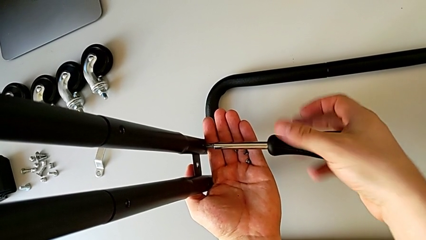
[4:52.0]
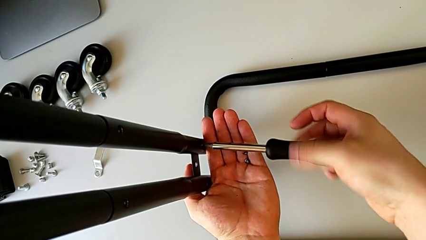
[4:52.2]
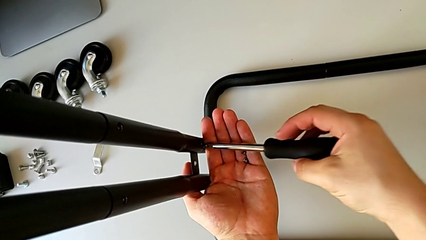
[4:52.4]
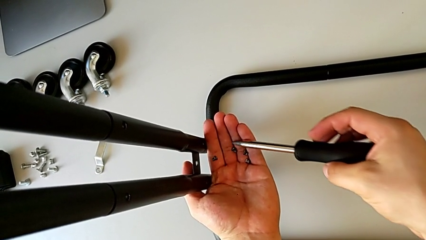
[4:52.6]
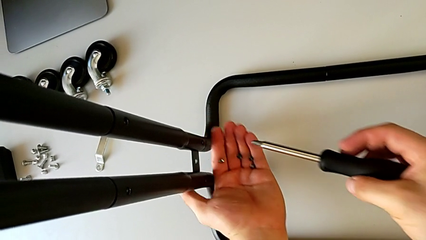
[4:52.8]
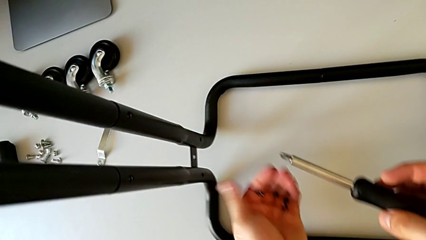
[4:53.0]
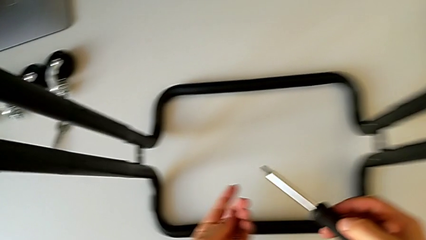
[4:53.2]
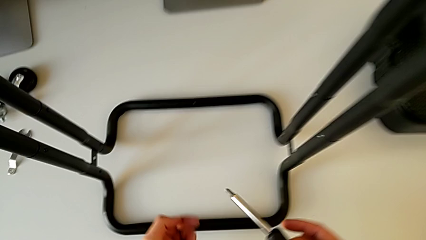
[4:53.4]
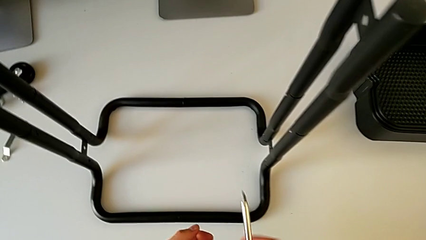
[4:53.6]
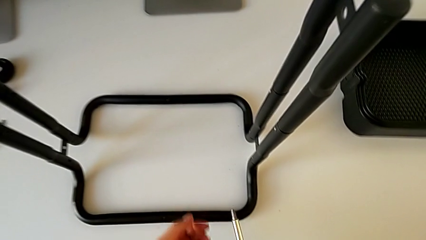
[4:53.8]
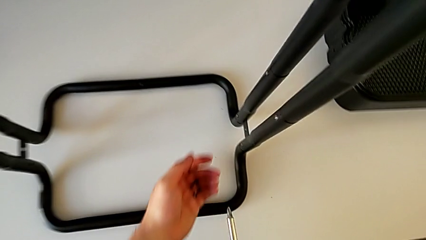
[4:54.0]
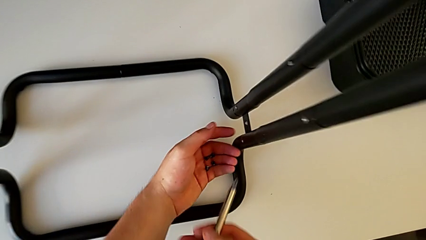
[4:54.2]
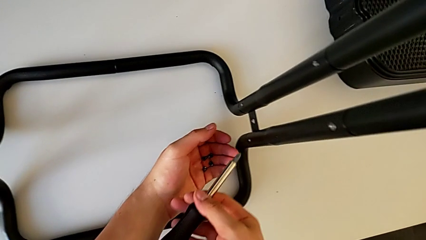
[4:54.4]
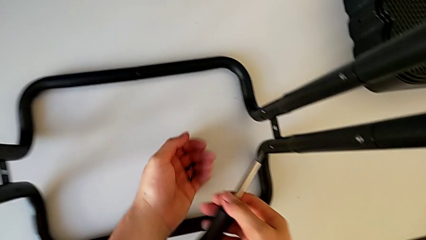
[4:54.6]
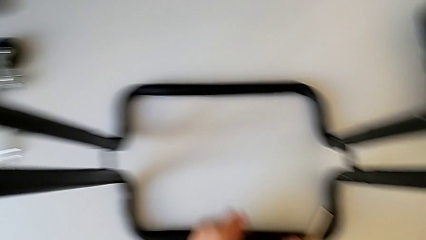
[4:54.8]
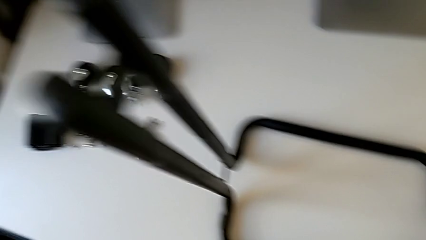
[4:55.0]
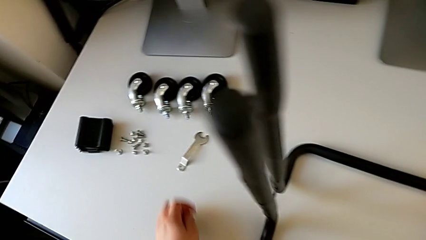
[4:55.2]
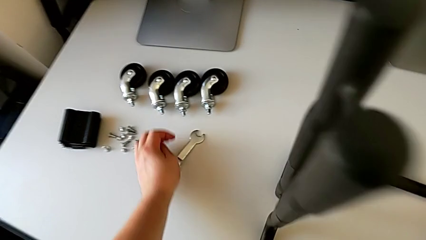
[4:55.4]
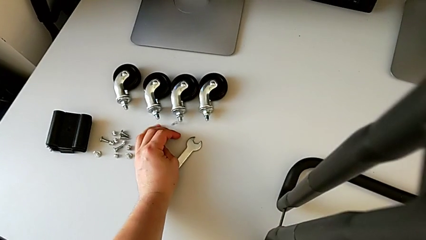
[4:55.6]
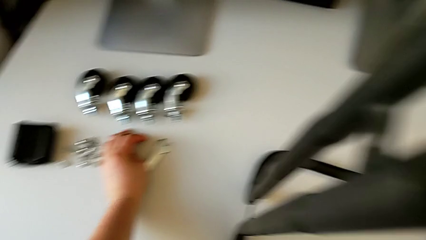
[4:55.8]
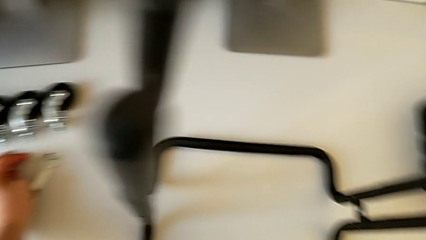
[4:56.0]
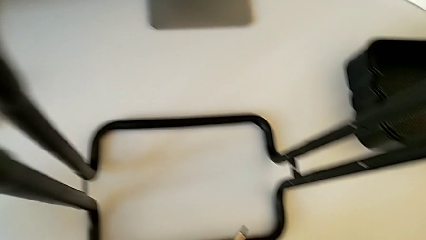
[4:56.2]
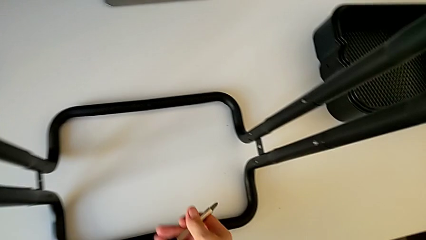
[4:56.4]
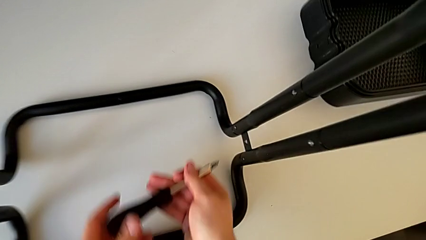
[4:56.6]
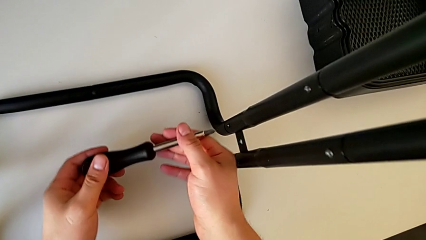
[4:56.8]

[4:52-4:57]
The camera wearer is unscrewing the left side bar. They disassemble the screw, withdraw the screwdriver with the right hand and place the screw.

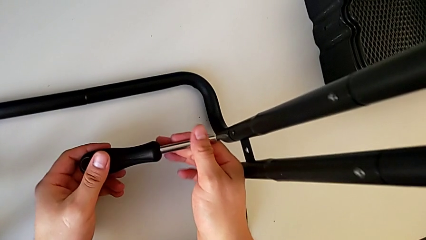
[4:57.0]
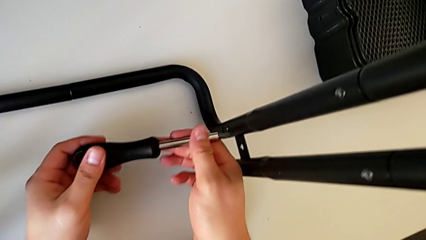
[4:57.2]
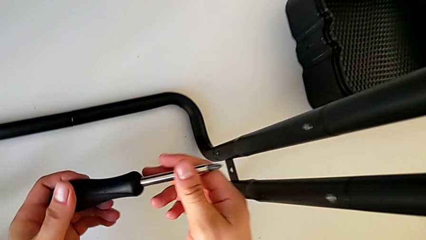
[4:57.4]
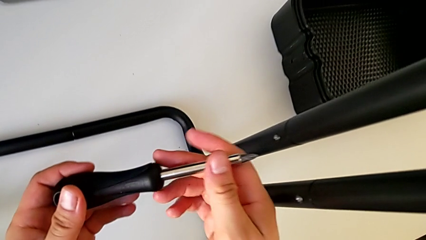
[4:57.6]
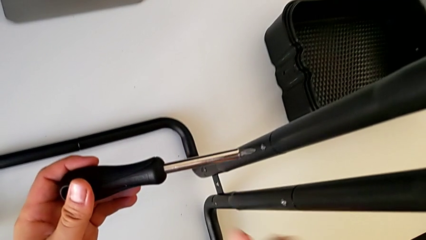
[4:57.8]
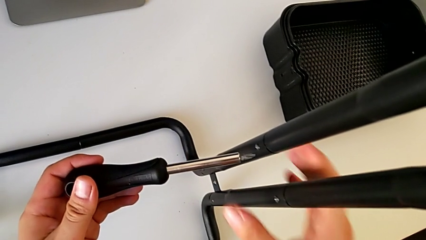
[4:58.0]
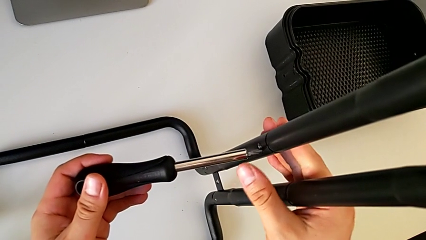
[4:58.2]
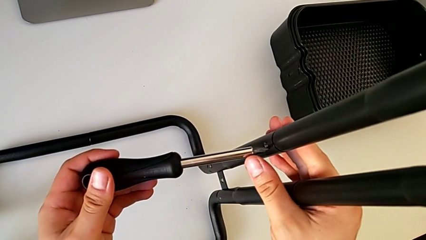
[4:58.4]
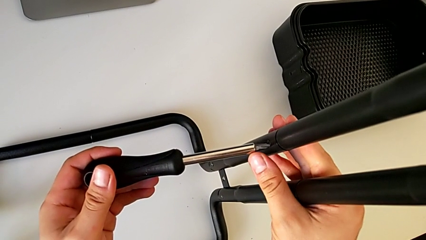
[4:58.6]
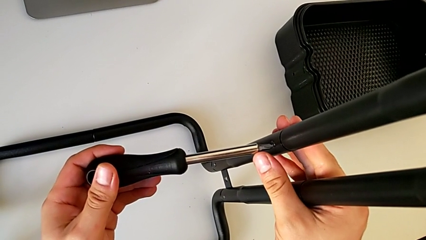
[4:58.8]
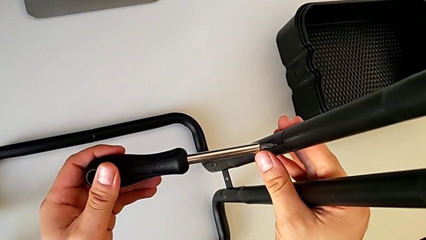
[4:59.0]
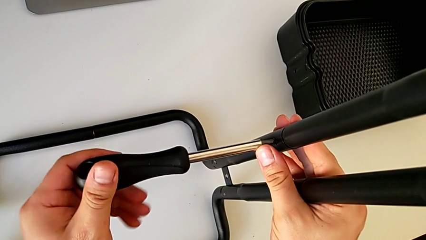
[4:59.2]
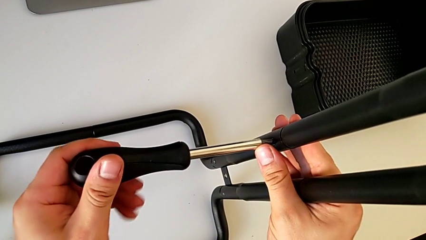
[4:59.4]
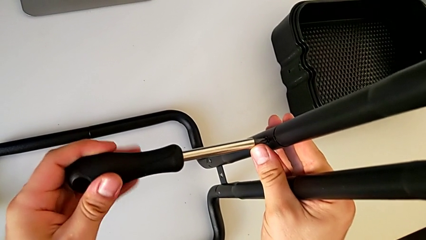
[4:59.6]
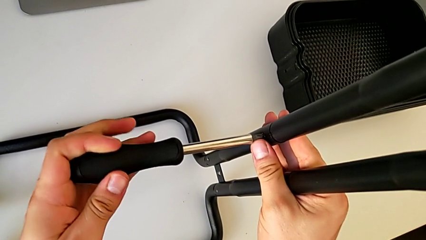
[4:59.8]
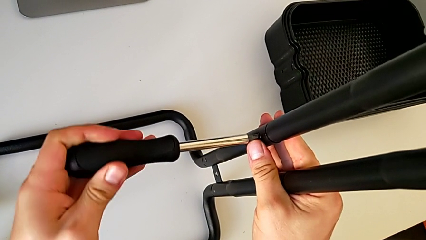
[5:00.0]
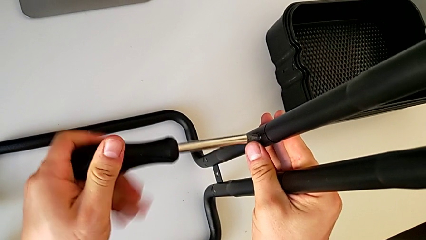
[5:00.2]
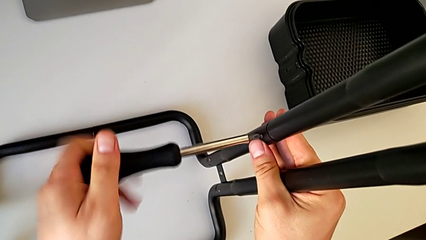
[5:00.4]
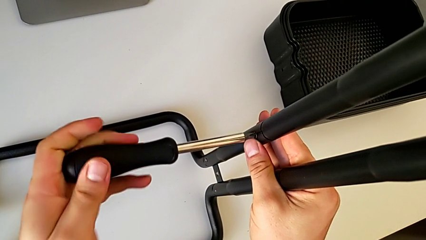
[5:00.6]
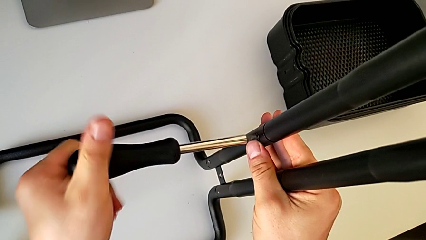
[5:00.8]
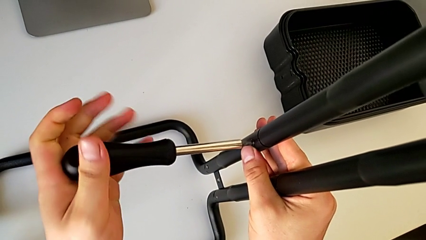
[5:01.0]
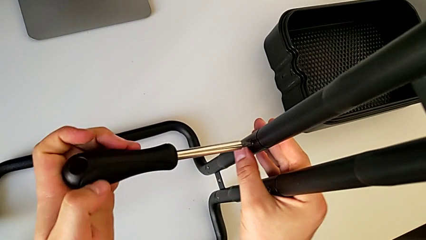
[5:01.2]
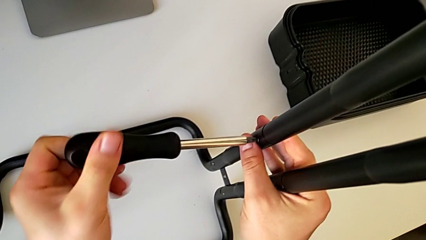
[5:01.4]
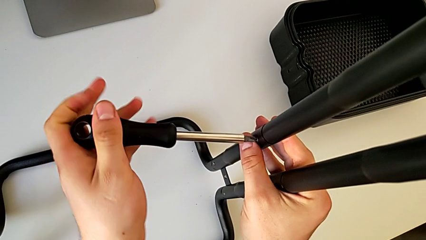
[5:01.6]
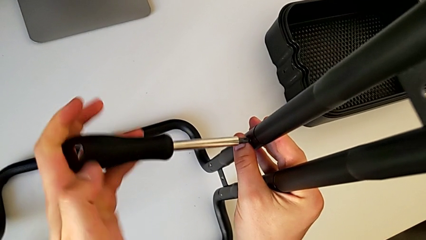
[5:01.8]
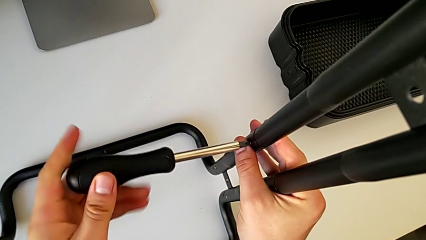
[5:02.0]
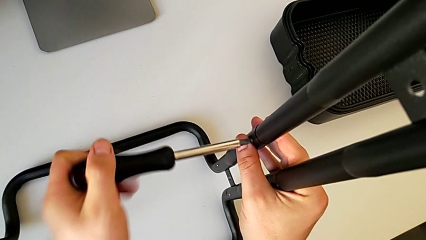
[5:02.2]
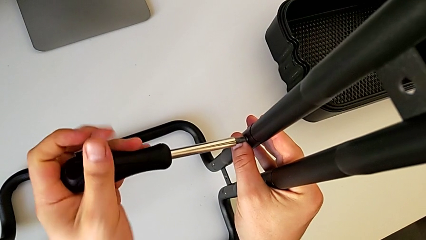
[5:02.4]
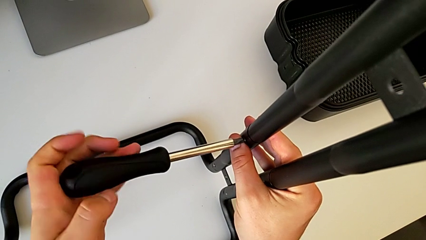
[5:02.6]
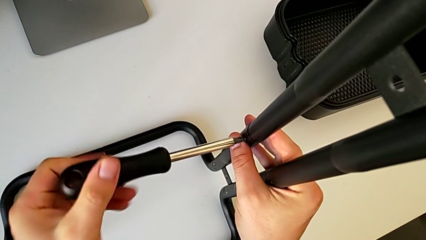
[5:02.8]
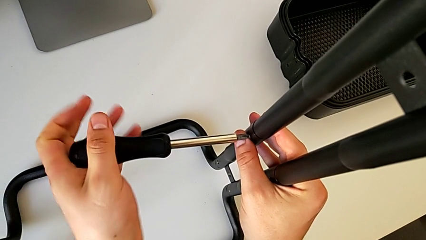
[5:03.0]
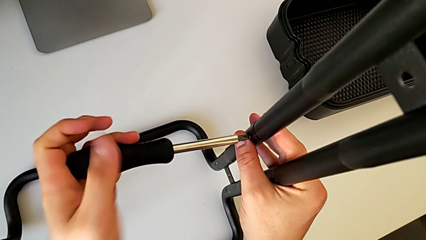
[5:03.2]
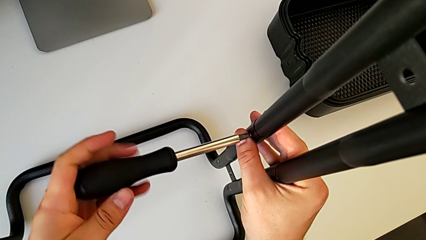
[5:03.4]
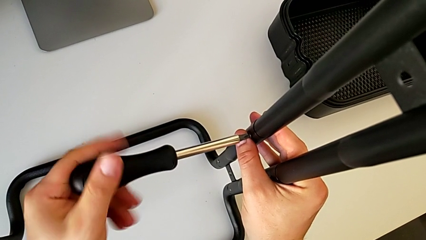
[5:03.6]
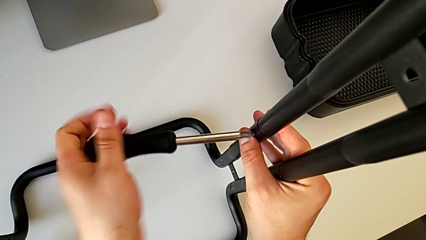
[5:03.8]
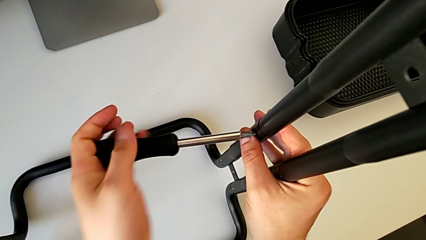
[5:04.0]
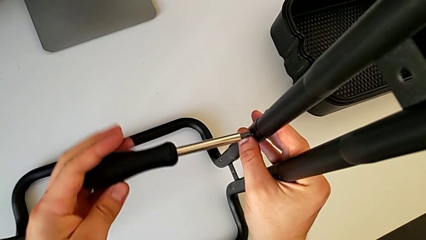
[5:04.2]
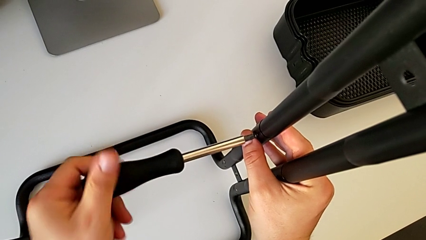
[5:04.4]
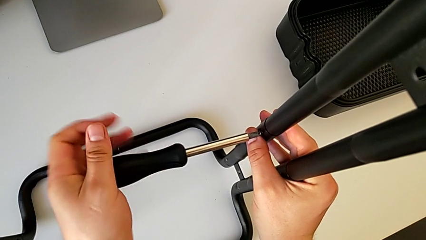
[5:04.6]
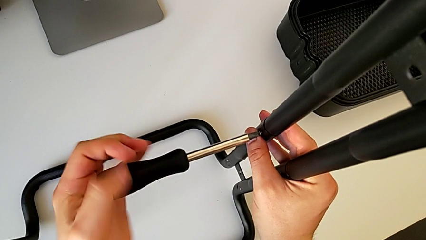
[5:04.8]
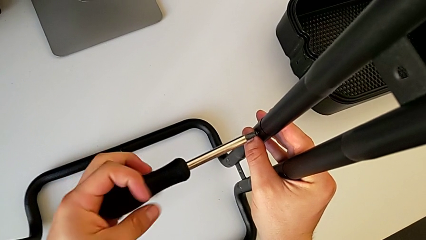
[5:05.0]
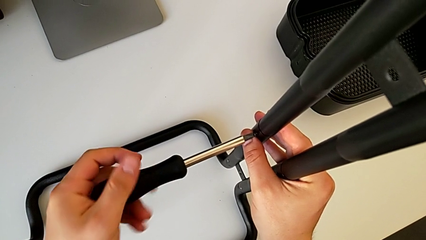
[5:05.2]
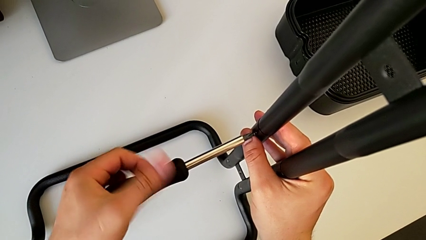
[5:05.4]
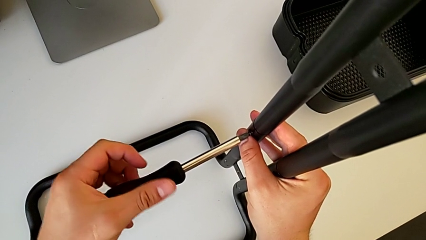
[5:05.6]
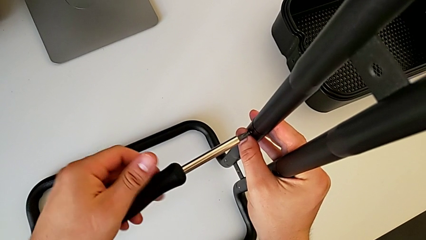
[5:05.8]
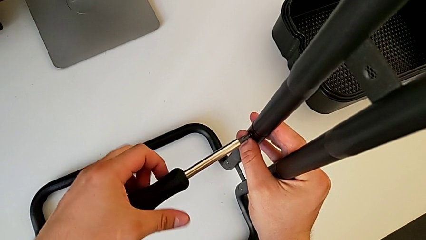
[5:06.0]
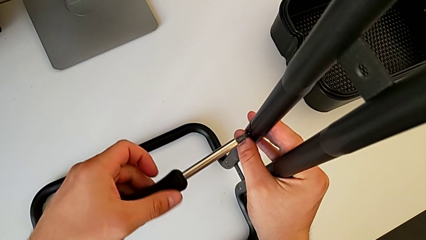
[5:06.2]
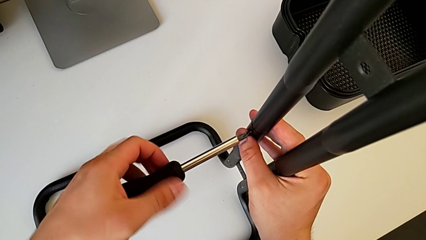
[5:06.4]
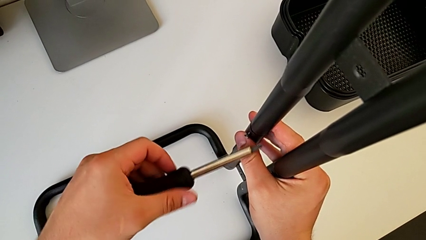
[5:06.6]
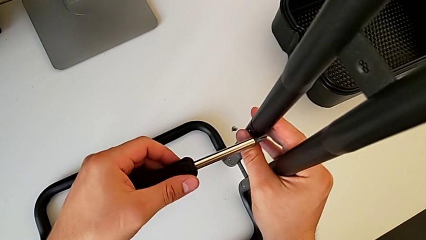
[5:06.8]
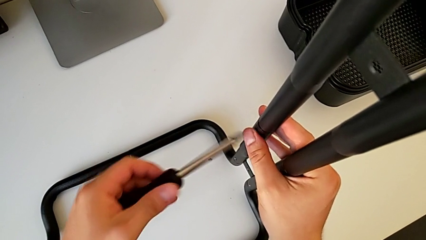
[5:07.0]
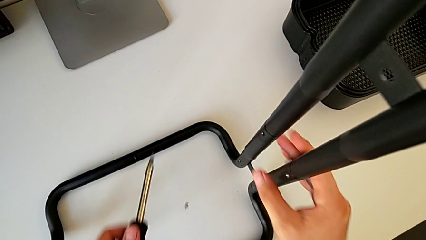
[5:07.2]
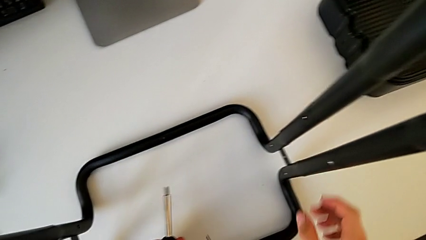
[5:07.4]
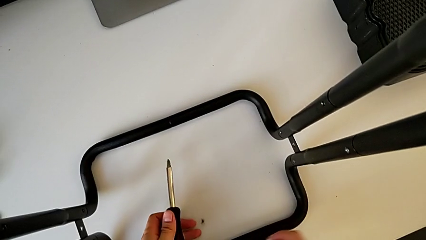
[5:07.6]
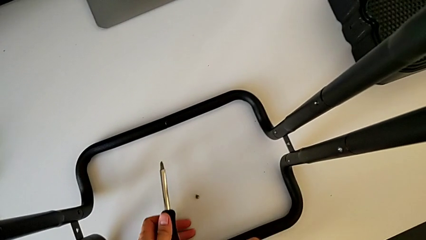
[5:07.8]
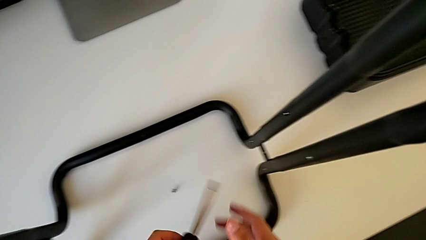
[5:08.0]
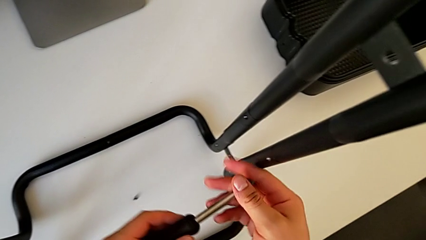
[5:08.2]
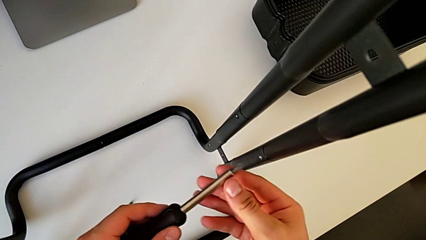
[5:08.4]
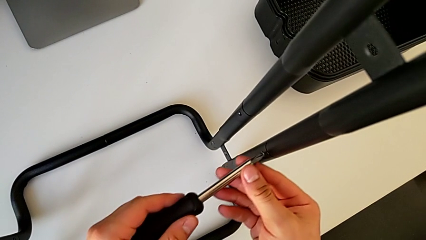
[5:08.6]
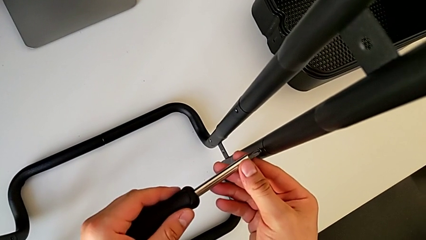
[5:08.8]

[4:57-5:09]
The camera wearer is unscrewing the right side bar. They insert the screwdriver, unscrew the screw, wrongly drop it and insert the screwdriver.
